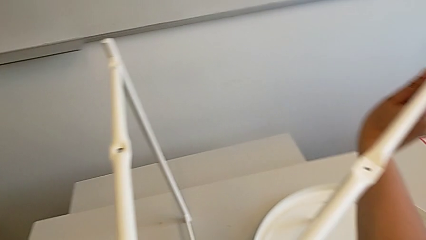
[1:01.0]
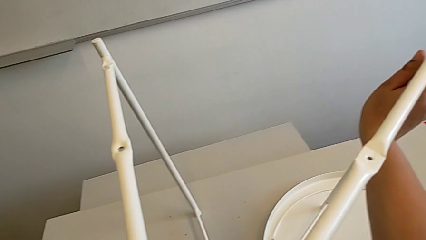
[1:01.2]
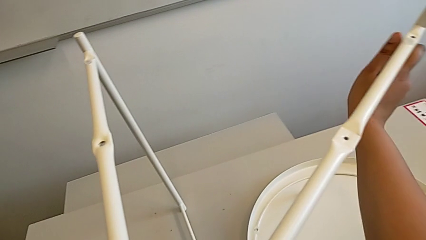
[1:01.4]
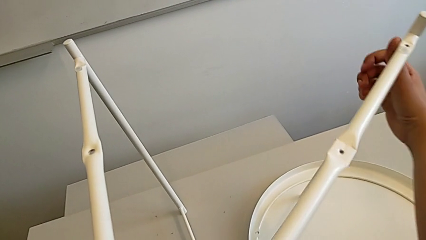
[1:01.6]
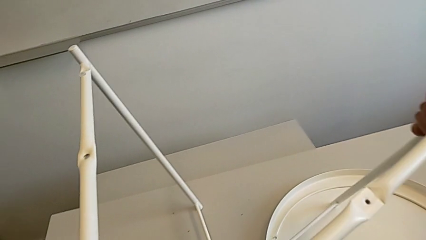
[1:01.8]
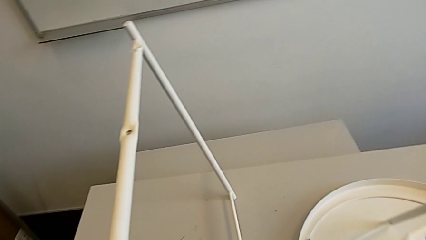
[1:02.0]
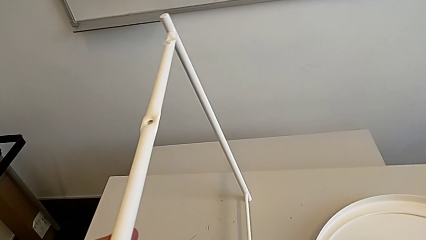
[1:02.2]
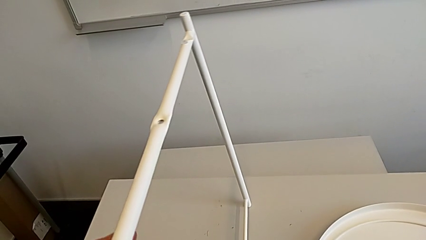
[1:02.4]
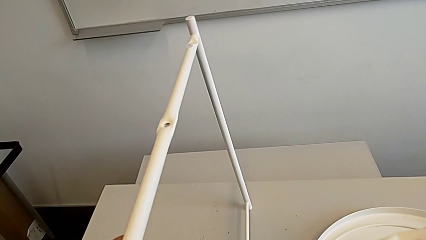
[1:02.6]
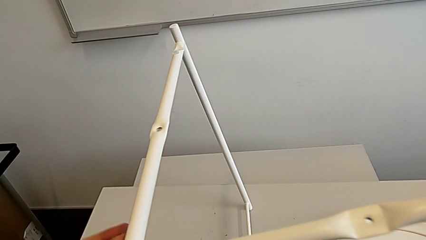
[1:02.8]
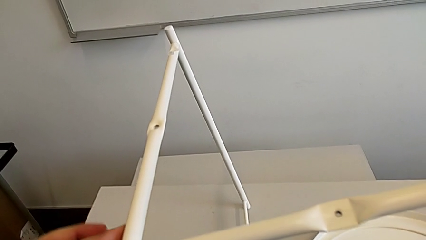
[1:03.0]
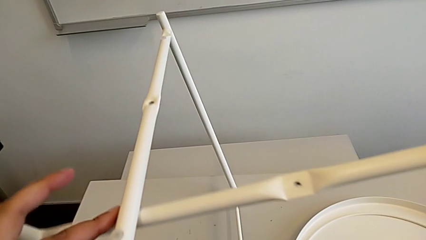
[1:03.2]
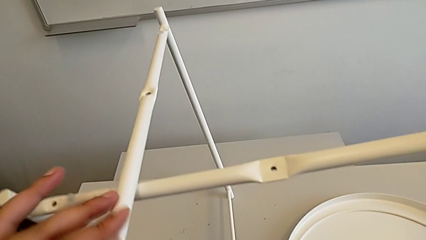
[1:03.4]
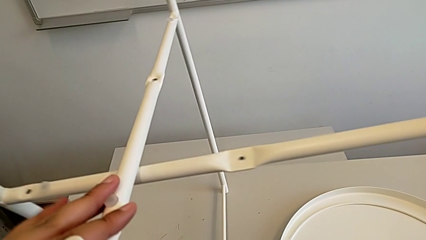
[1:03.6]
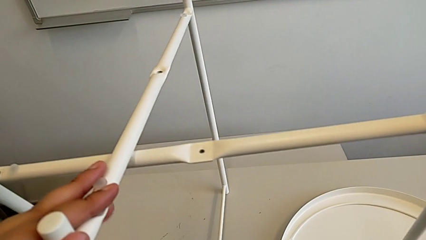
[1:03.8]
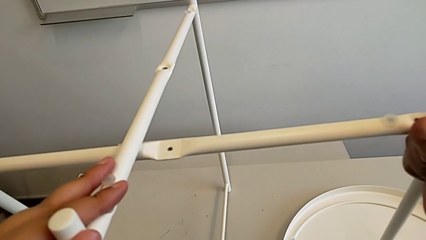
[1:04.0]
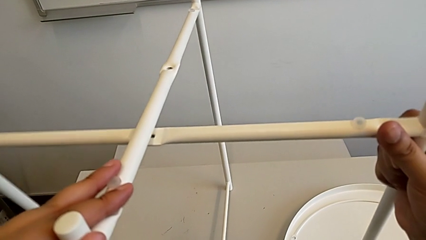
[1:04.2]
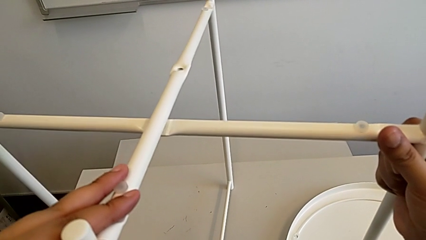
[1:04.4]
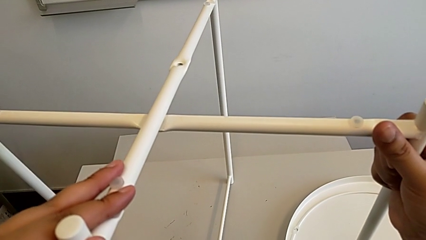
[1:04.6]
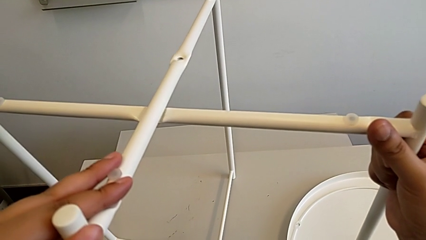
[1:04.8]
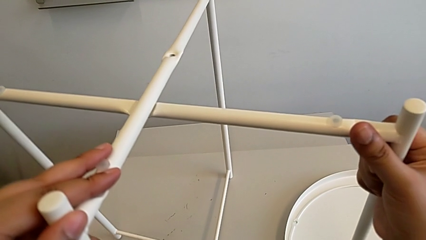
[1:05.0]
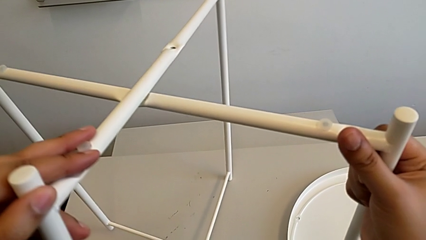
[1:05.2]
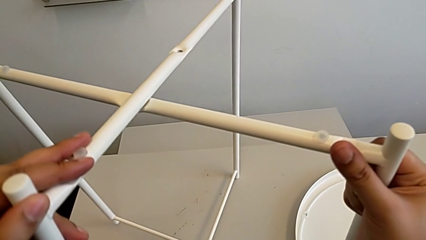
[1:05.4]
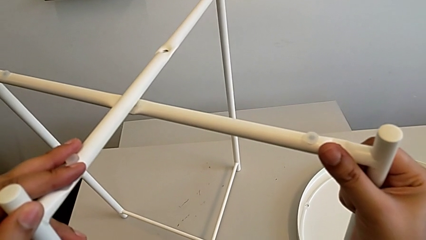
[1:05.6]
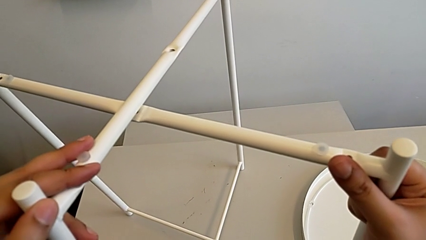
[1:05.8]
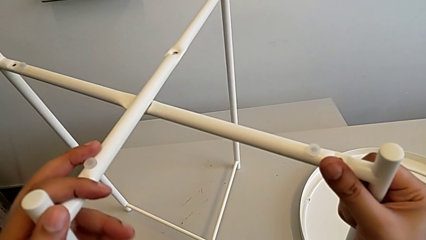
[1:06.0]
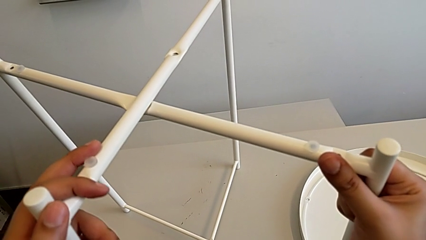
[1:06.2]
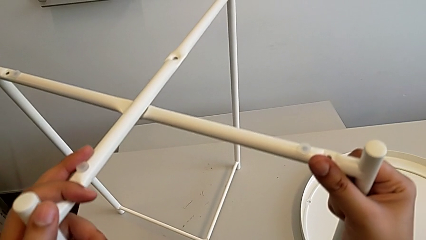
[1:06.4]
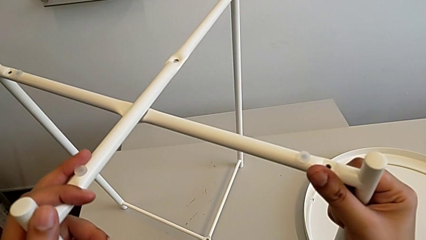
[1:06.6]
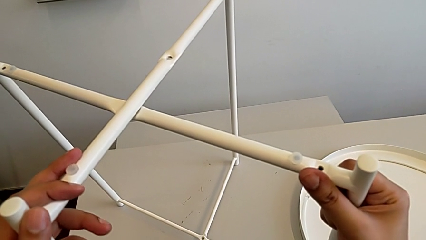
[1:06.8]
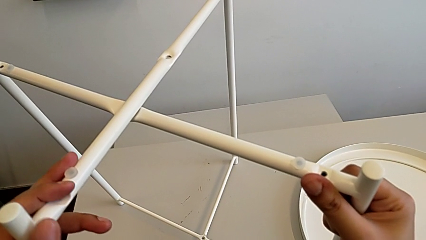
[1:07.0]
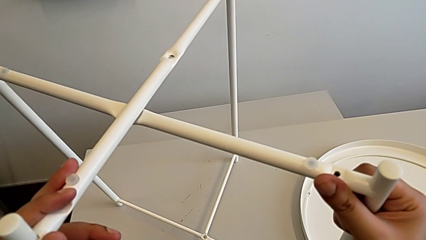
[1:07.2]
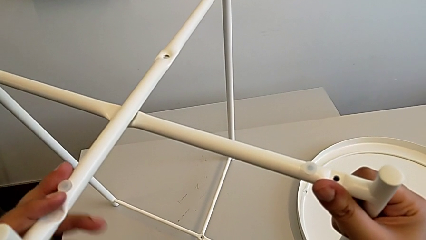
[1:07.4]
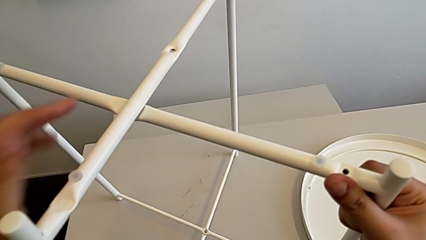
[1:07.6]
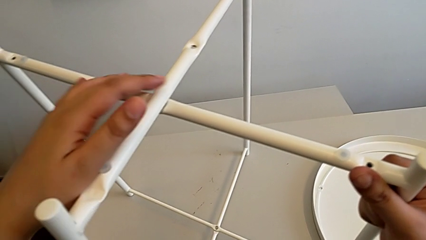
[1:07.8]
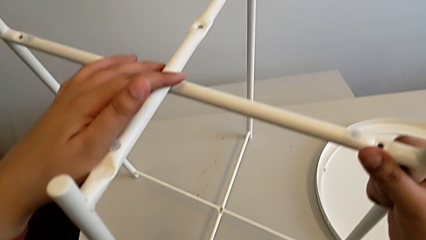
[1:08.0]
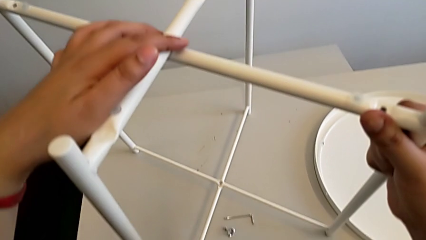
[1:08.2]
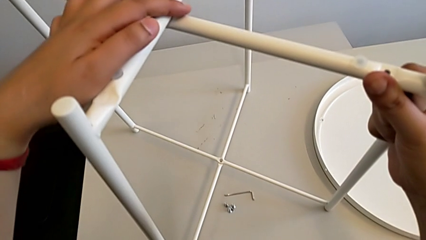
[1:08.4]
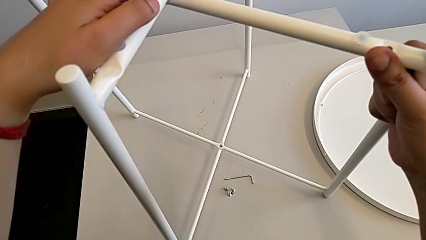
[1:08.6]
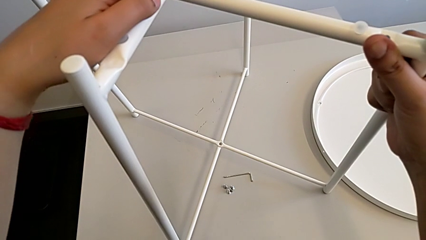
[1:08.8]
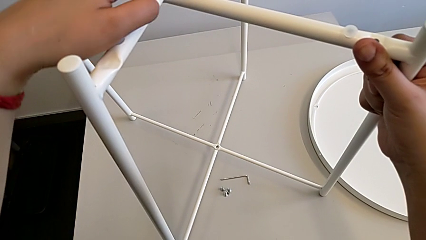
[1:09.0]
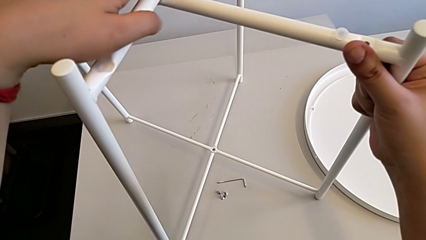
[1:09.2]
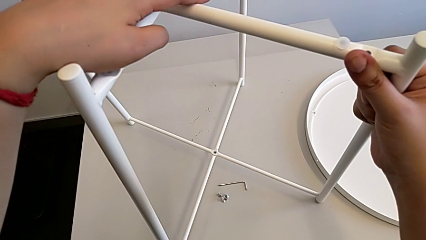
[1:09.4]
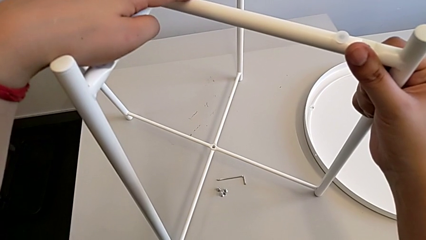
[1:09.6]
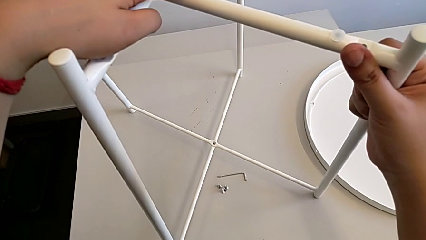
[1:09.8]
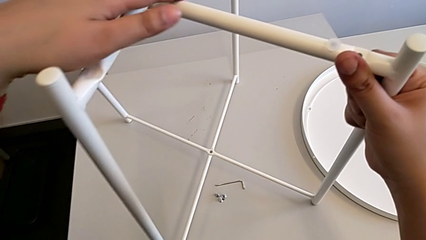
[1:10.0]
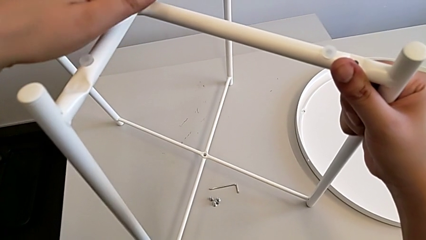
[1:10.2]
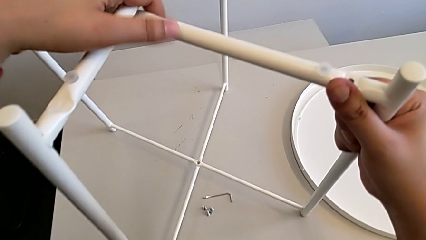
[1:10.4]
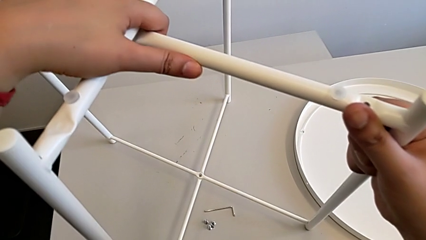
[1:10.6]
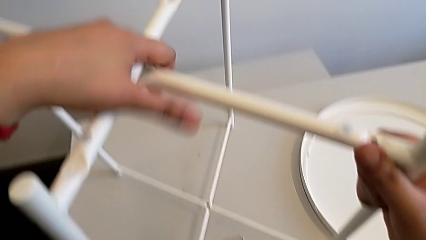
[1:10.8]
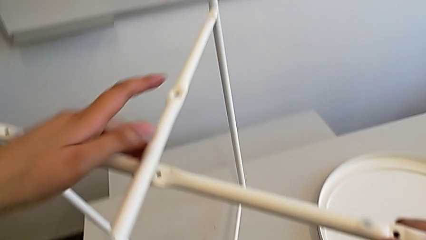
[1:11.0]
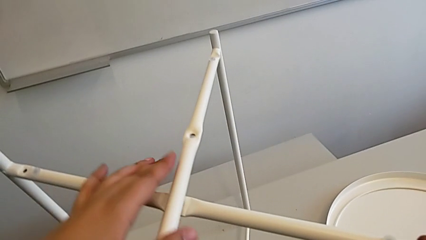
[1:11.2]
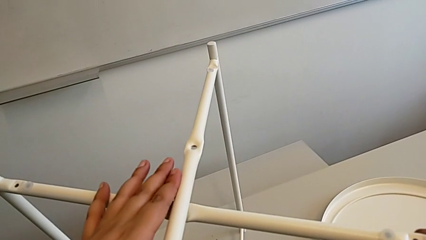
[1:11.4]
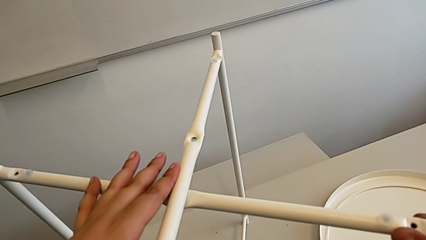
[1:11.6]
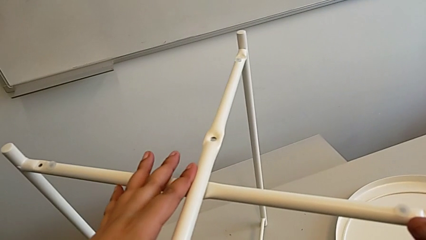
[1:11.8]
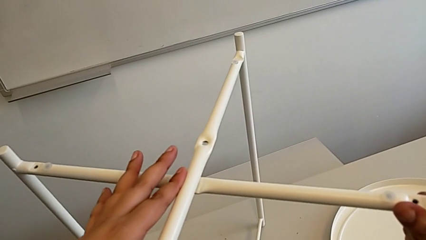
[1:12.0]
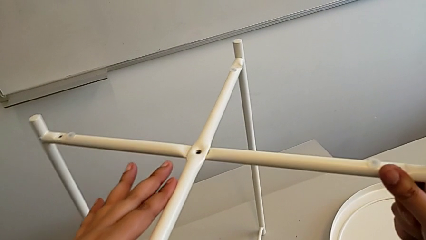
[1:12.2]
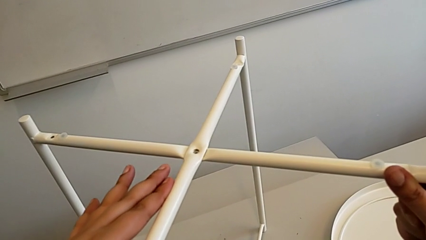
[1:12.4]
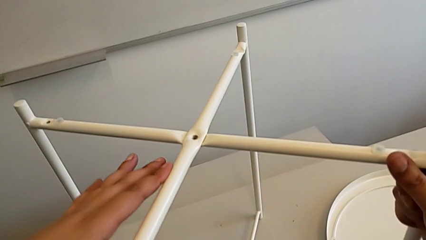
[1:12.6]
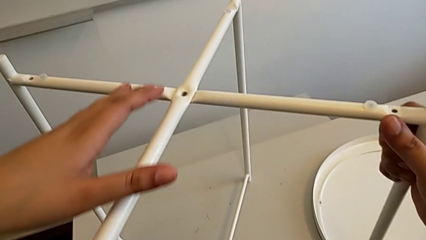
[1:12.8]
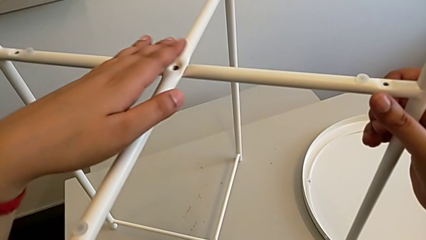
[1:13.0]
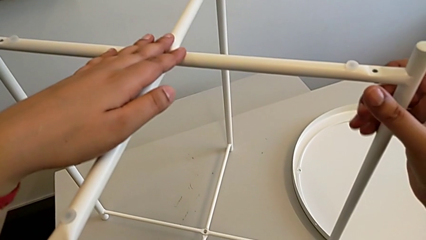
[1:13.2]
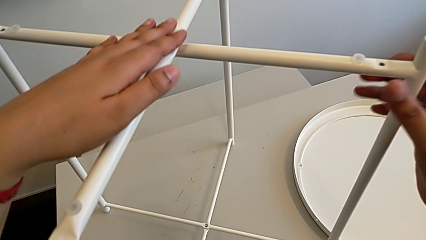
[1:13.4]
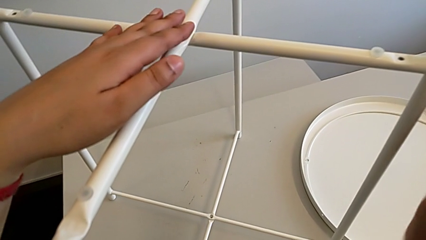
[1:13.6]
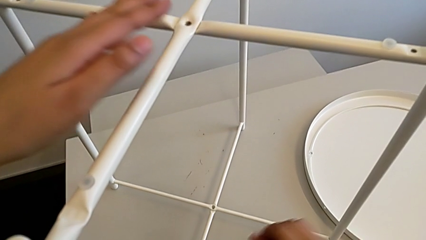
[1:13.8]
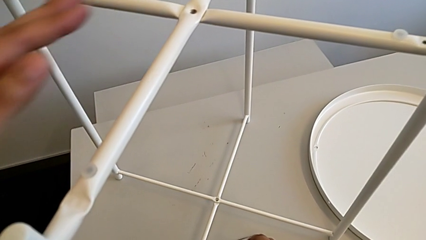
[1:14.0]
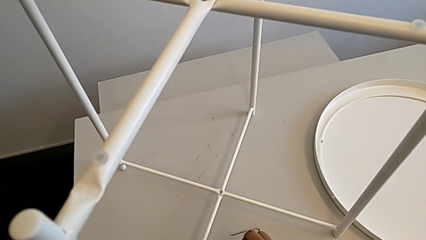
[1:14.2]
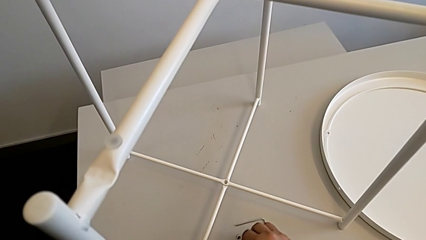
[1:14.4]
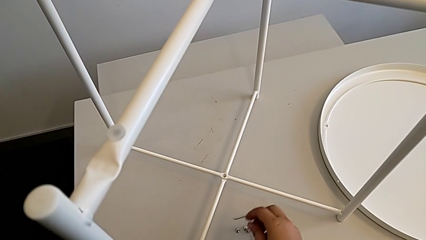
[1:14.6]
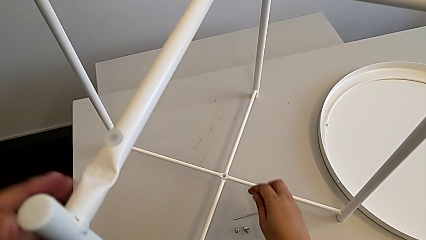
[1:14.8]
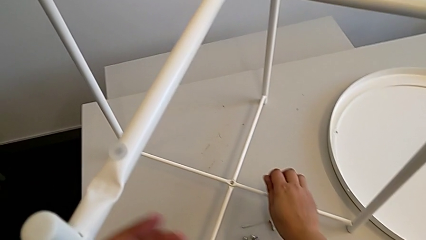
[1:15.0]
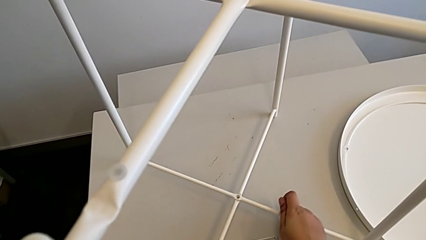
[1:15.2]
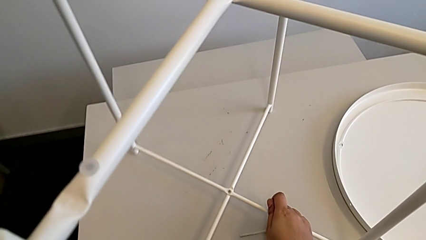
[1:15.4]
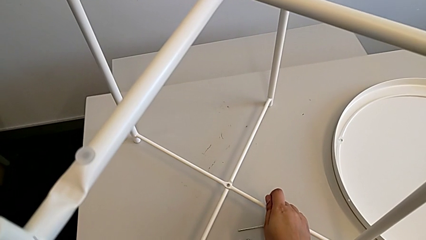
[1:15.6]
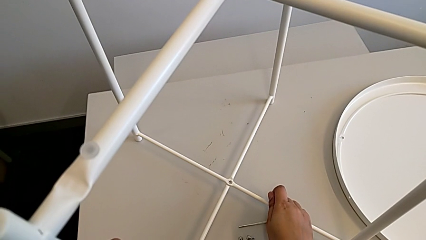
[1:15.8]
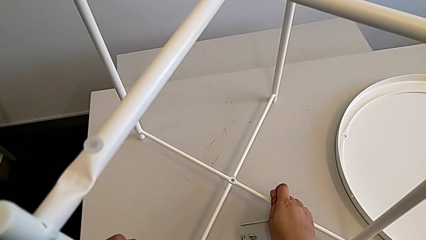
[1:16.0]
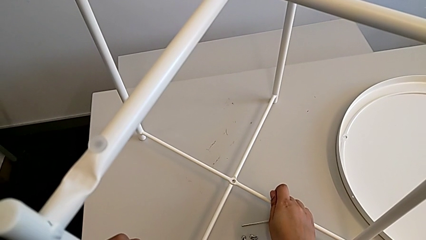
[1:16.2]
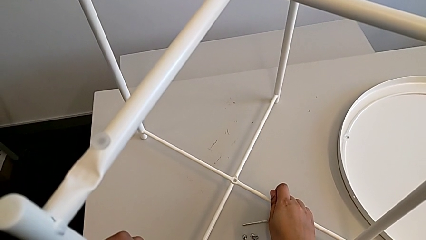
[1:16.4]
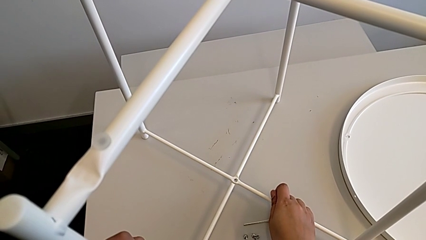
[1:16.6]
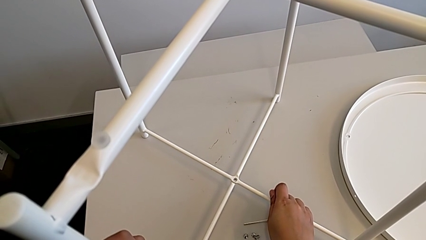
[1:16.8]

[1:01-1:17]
The camera wearer is assembling the base. They align the leg five times.
